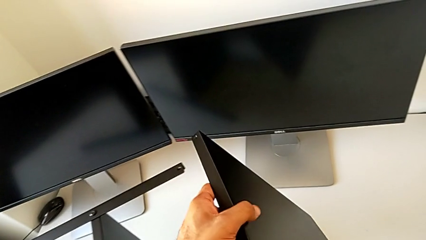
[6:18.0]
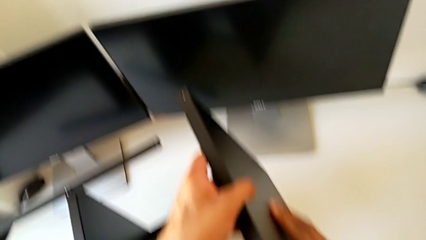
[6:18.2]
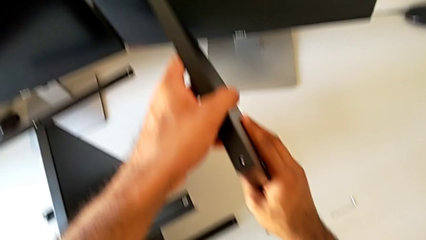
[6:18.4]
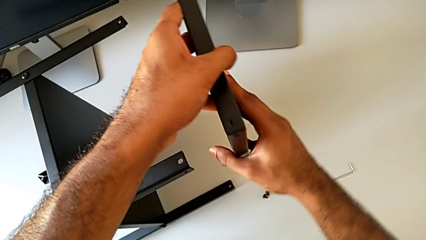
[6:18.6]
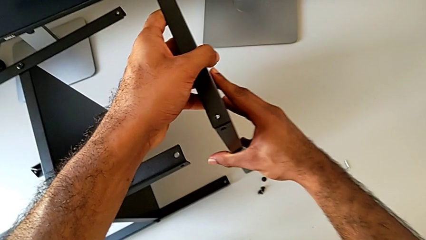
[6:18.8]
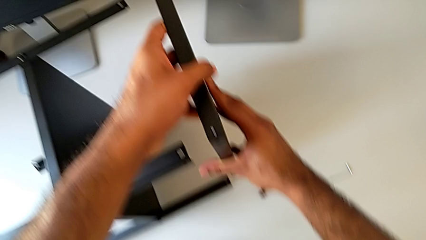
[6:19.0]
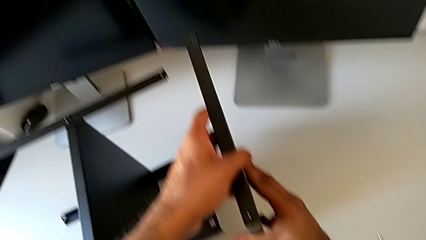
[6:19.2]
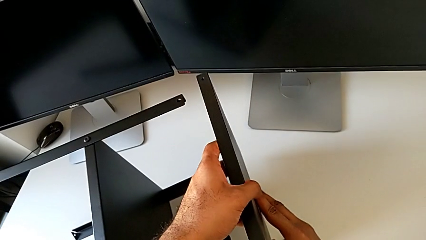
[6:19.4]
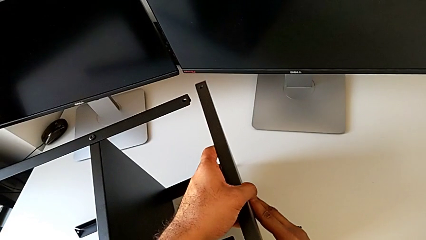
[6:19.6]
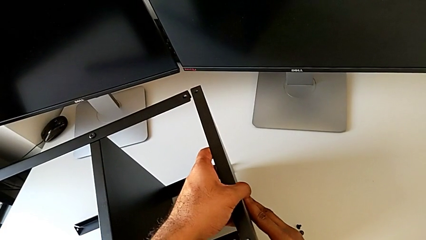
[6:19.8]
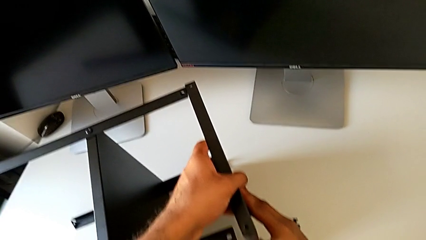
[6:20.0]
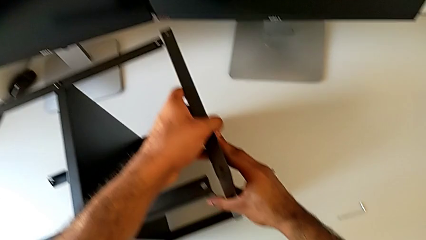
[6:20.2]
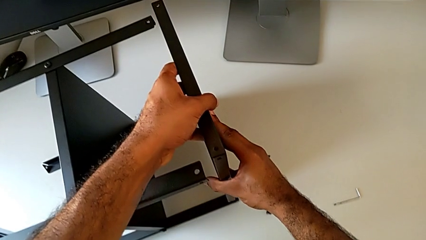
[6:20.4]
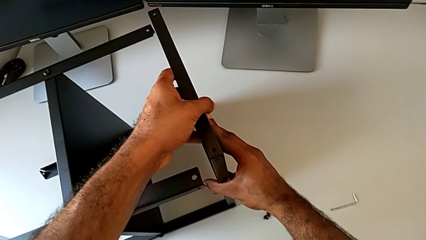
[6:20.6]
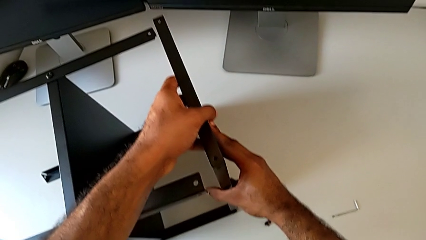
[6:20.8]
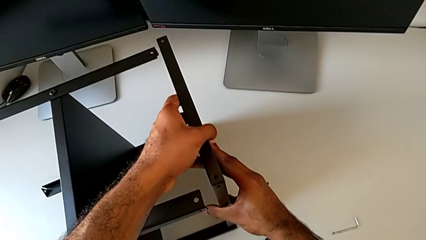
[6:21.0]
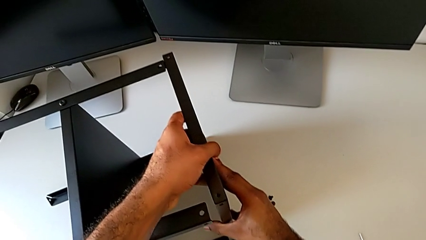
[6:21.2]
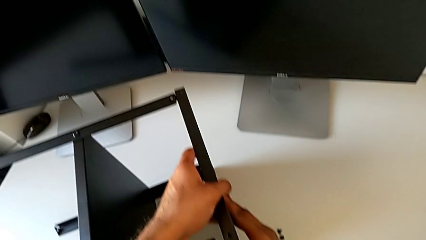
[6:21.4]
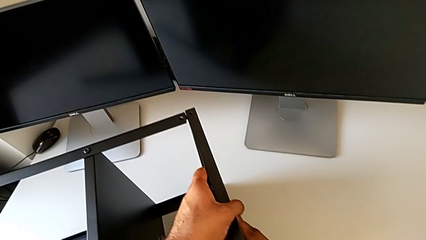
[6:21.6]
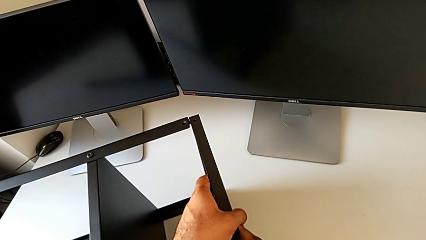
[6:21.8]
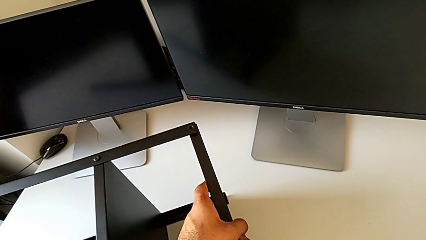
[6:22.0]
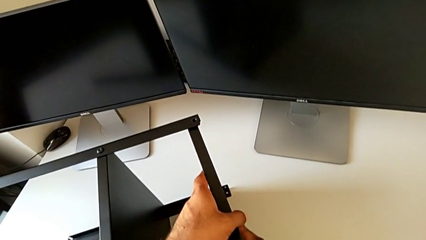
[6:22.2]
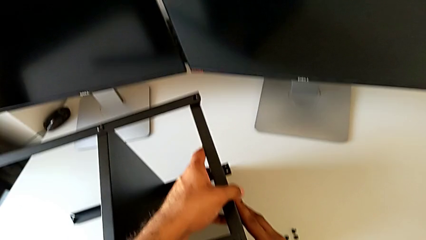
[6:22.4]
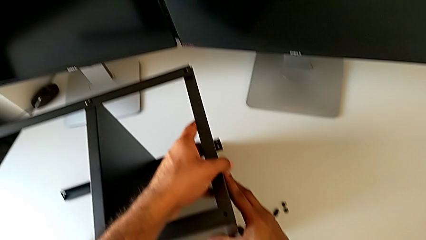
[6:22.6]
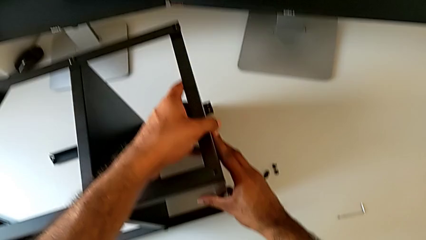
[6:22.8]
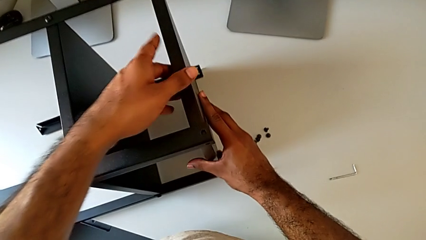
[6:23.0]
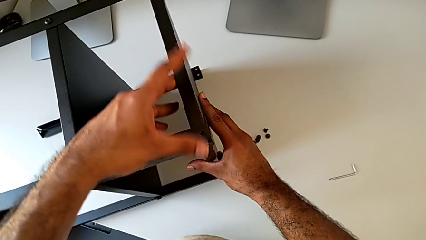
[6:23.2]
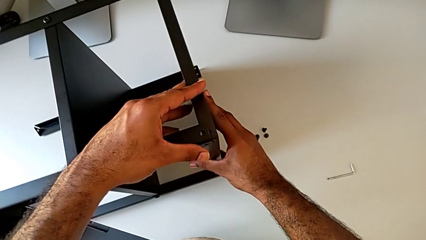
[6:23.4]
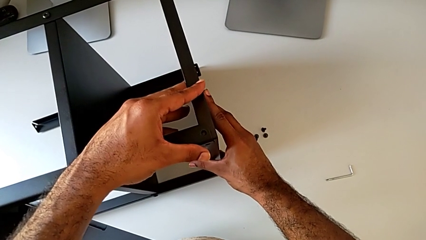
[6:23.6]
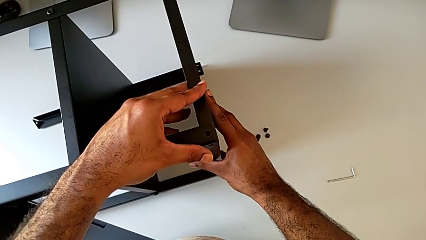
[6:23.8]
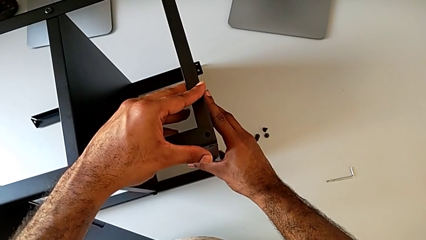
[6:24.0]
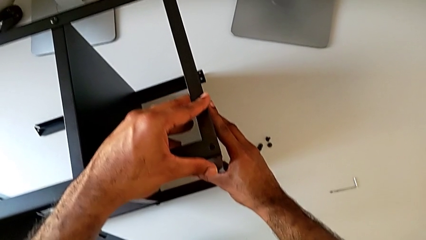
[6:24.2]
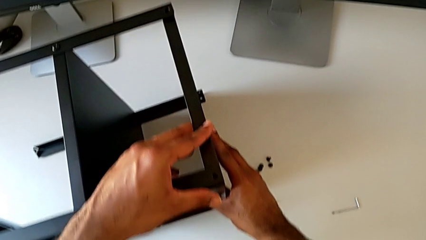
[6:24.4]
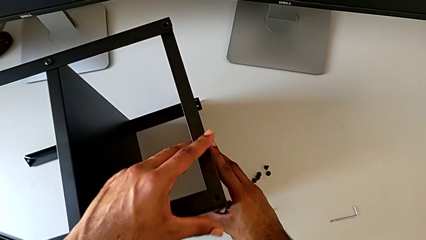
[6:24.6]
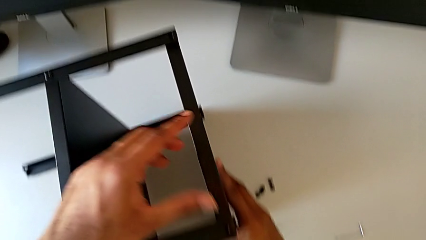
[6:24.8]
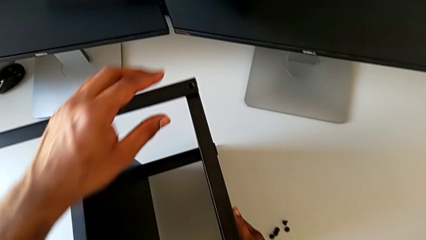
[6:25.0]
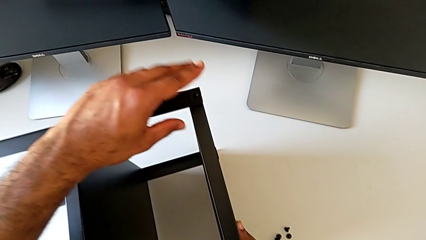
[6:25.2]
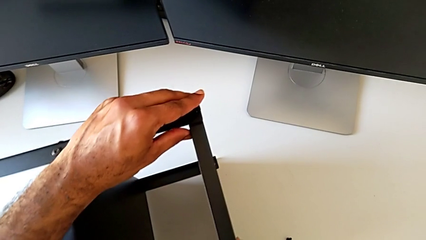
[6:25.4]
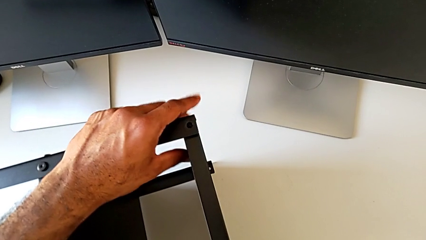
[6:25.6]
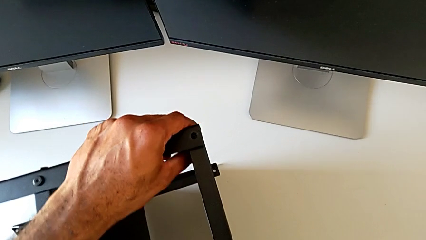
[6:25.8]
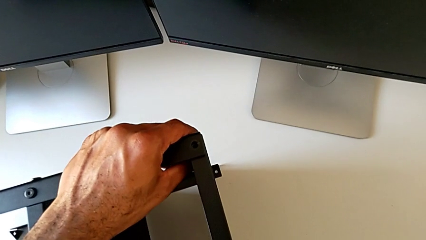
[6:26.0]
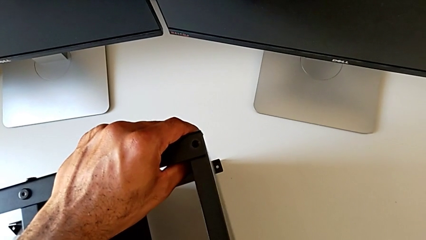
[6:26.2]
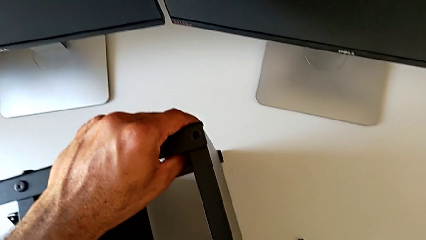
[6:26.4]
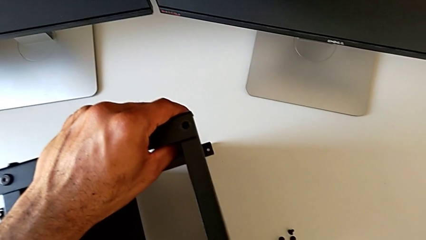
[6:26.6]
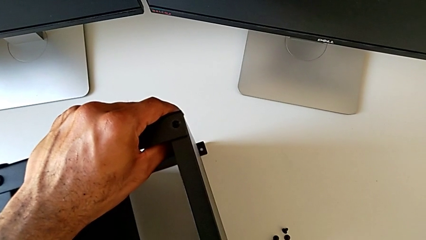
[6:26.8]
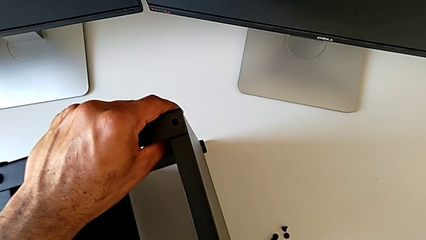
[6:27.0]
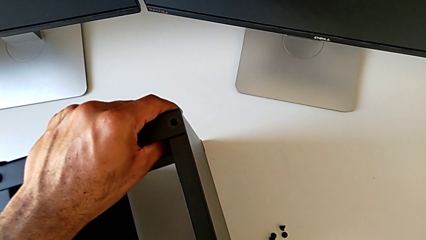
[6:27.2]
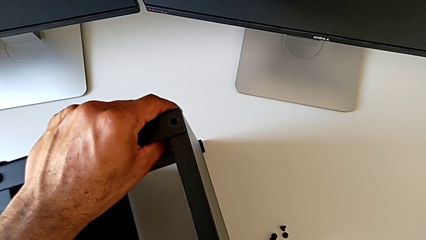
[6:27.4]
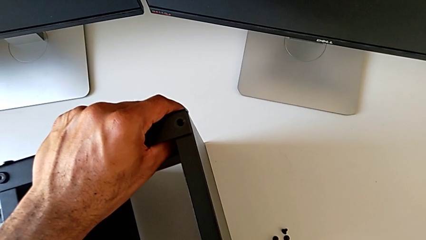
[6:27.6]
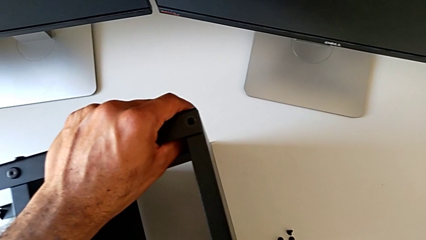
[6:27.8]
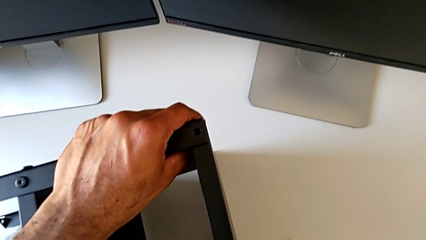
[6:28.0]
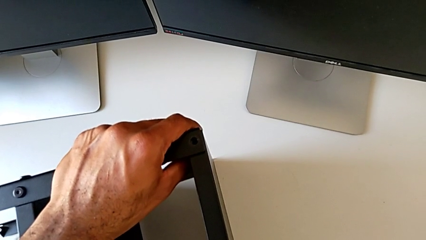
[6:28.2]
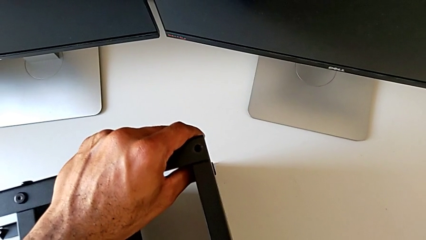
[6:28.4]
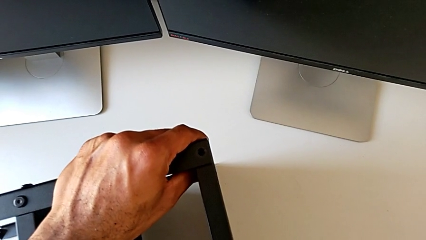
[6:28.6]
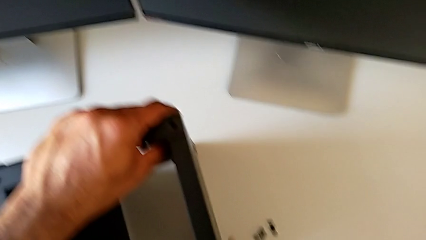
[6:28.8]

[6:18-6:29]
The camera wearer is placing the top tray onto the legs. They align the tray.

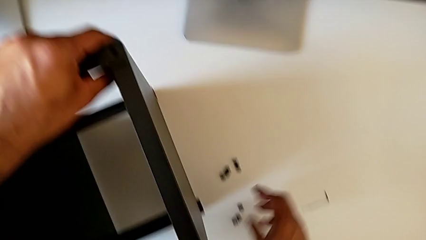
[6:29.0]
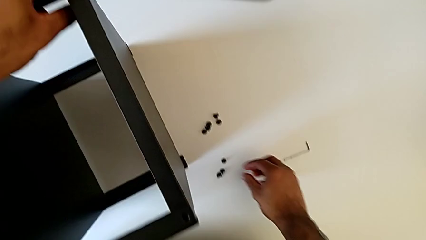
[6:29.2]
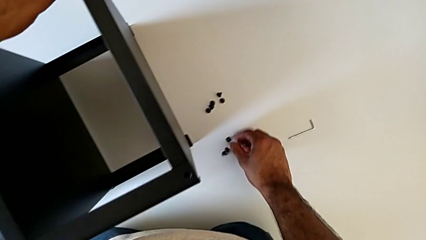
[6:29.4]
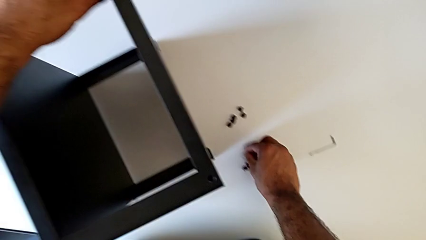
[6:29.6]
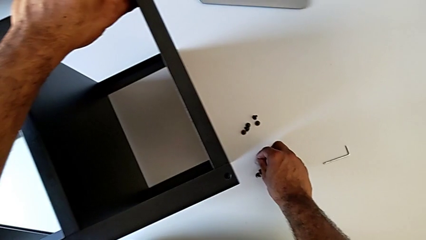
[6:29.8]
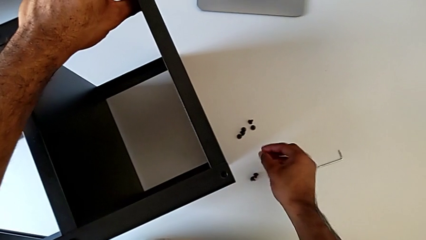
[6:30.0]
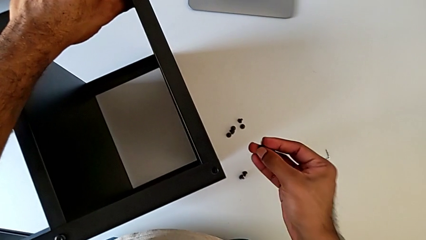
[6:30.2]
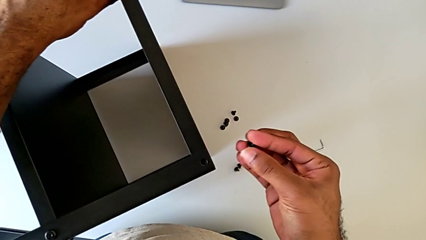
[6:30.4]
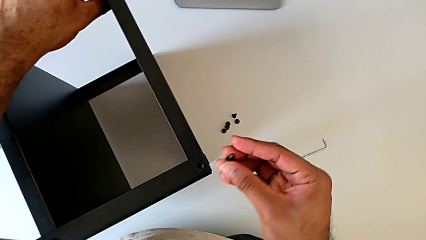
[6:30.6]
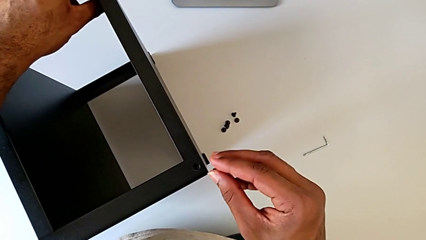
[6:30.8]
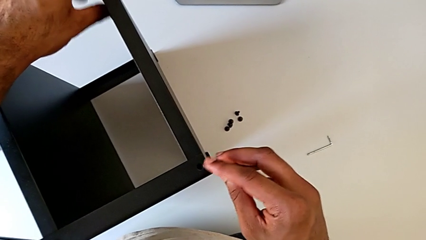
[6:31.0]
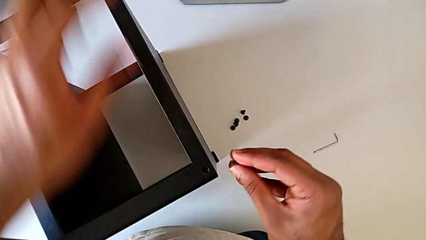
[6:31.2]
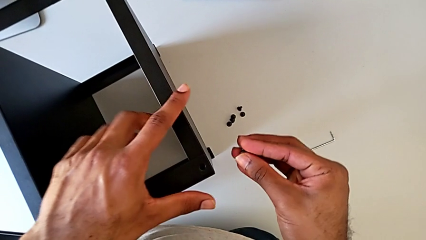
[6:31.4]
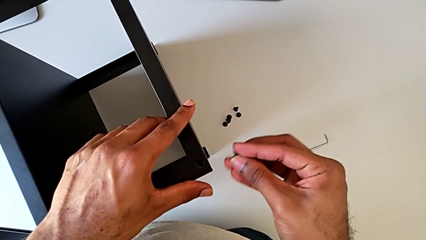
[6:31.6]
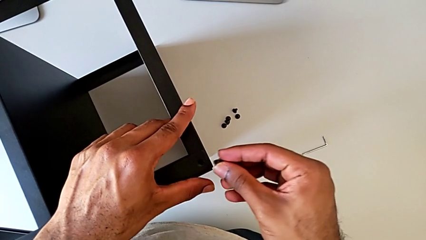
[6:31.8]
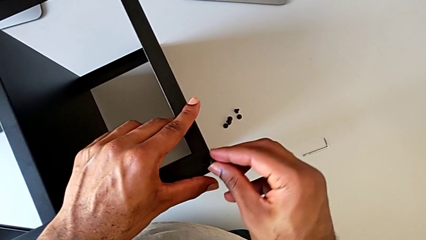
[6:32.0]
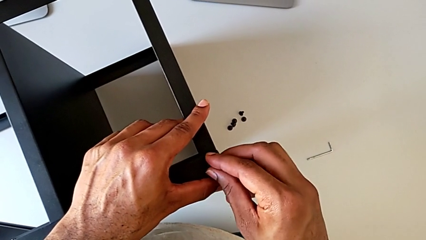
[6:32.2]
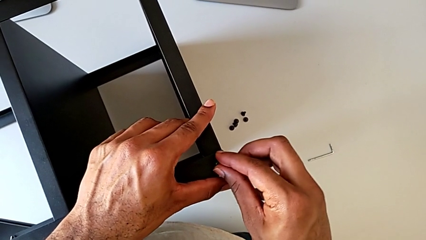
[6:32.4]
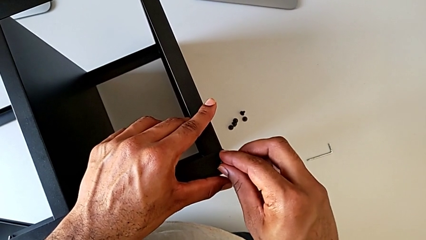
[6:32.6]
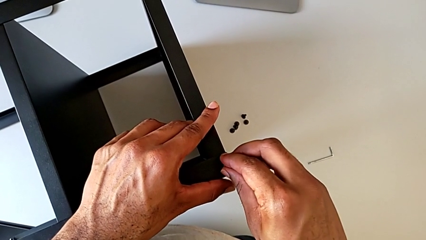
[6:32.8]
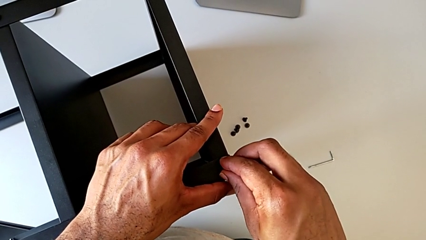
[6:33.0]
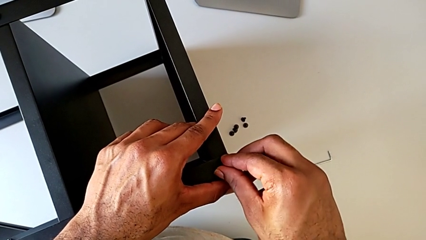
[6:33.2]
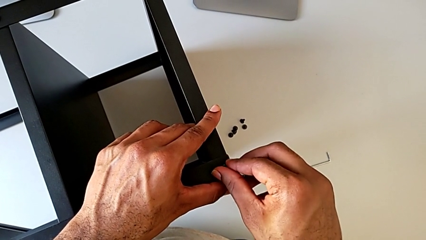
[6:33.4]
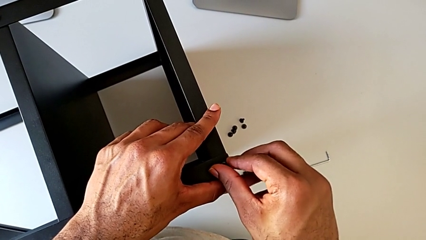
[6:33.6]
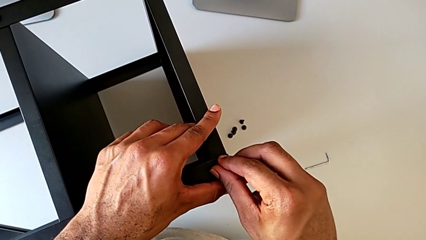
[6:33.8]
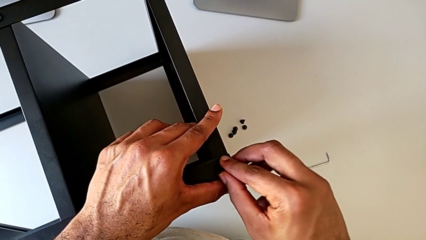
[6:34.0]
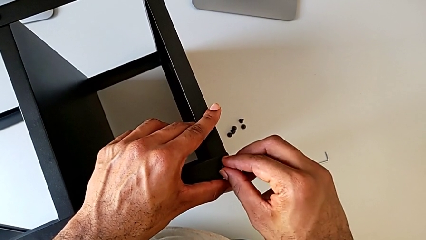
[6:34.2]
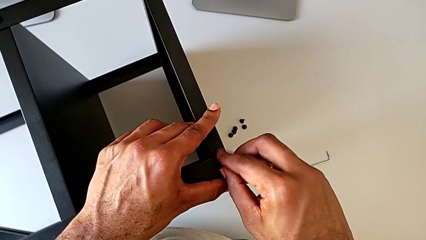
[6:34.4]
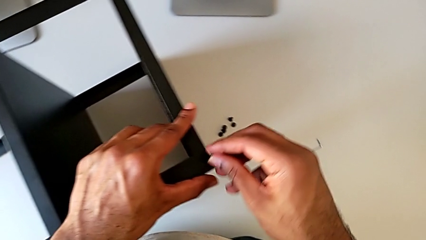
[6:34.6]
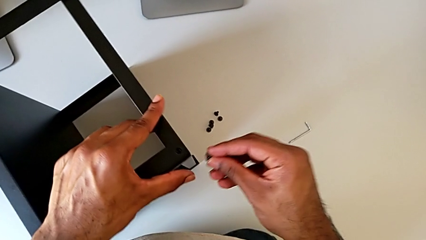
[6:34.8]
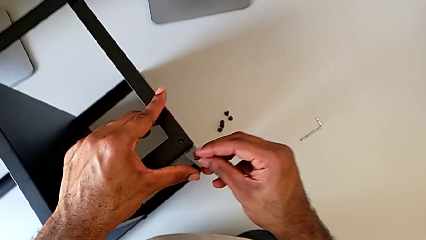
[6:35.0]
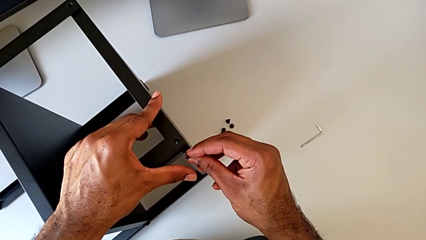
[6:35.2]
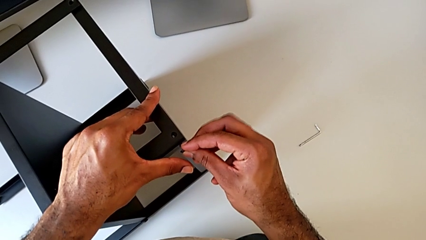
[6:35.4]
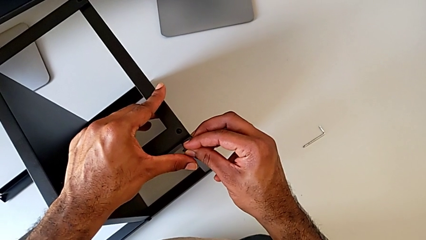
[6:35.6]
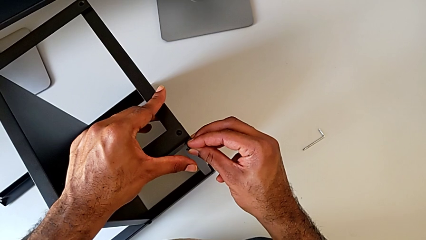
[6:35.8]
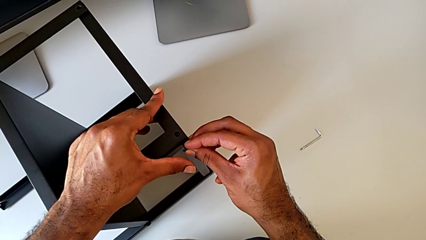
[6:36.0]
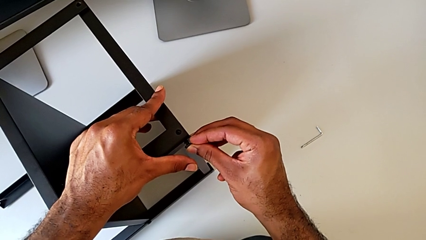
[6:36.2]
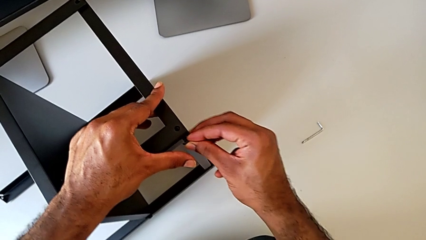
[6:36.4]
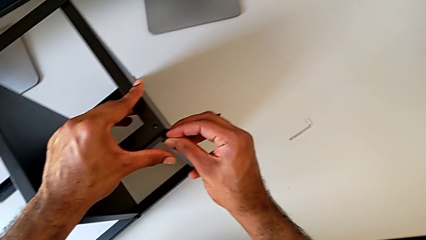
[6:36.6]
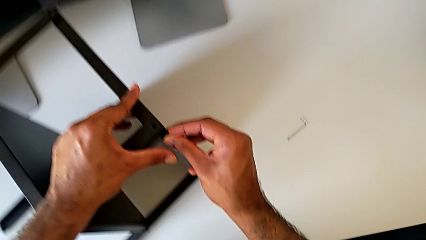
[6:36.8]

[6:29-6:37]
The camera wearer is screwing the first leg of the top tray. They grab the hex socket head, insert it, withdraw it and begin to insert it.
